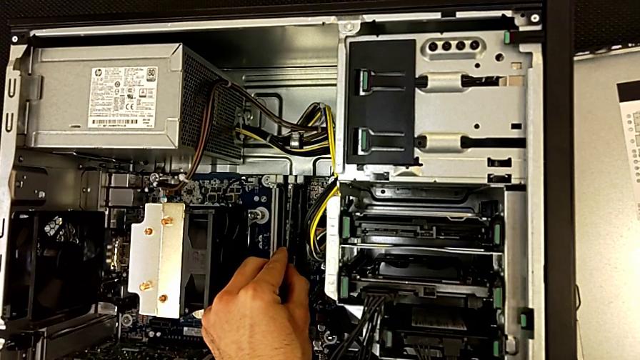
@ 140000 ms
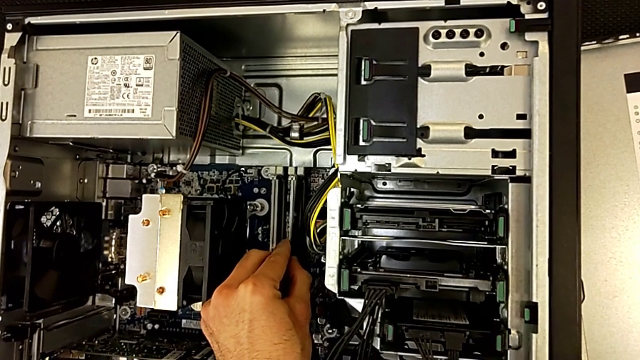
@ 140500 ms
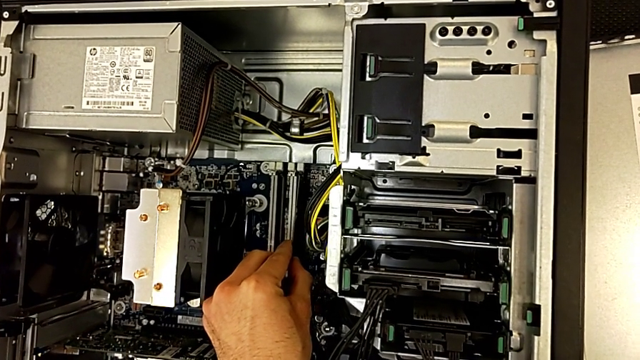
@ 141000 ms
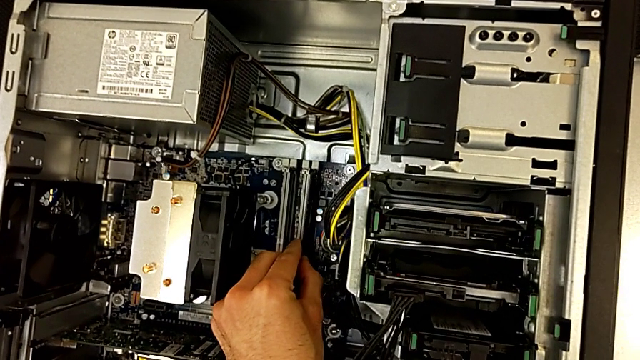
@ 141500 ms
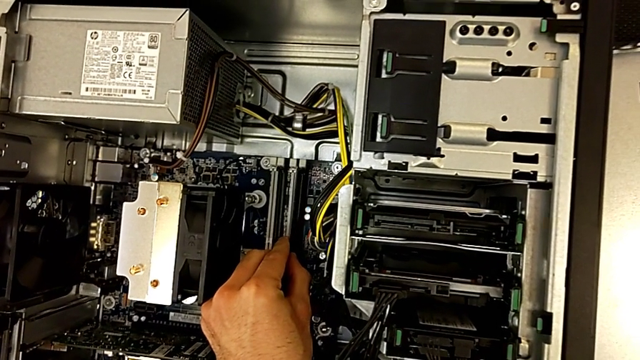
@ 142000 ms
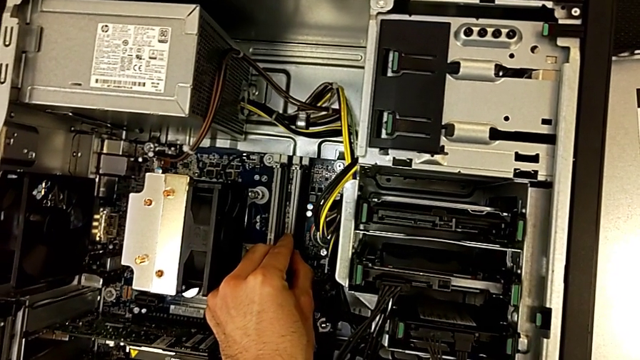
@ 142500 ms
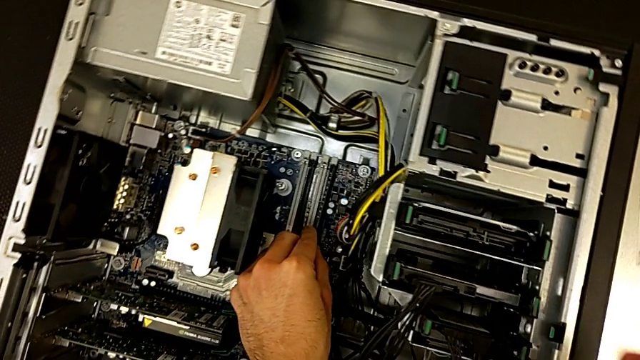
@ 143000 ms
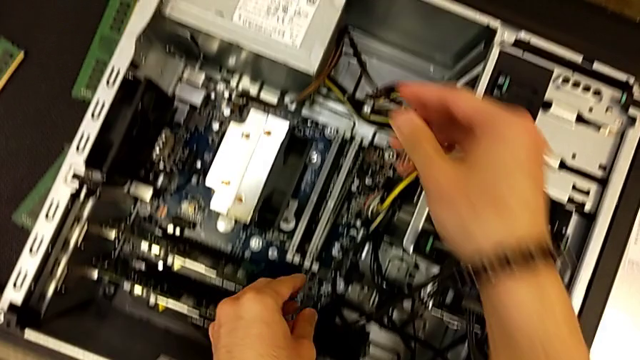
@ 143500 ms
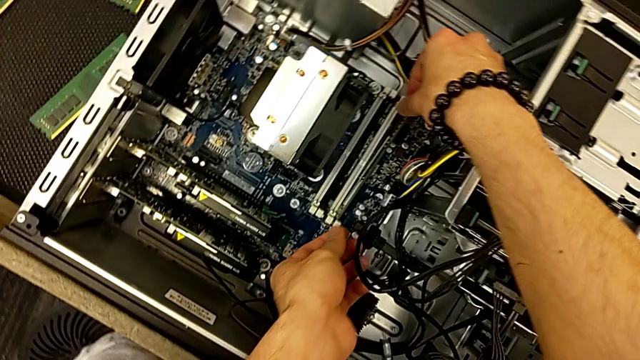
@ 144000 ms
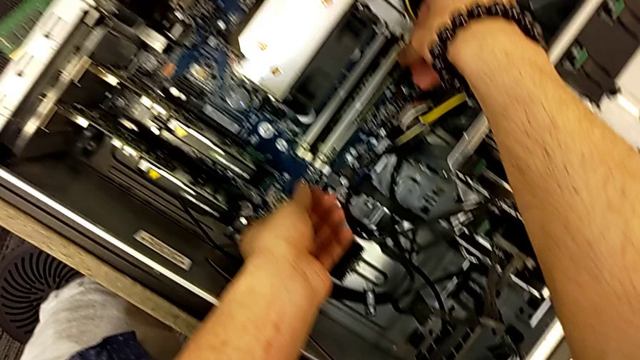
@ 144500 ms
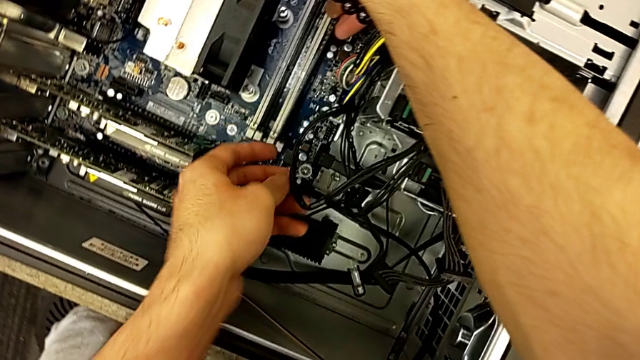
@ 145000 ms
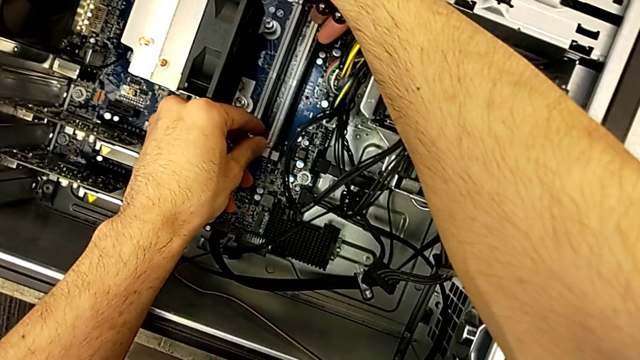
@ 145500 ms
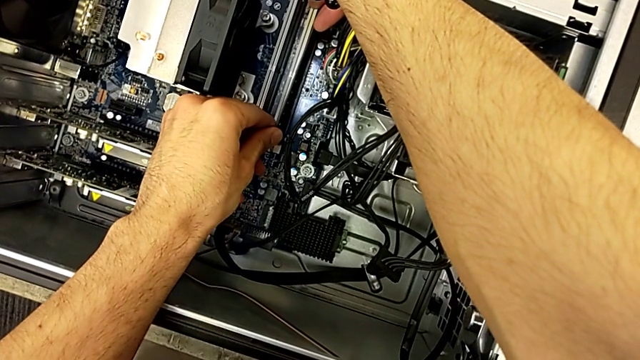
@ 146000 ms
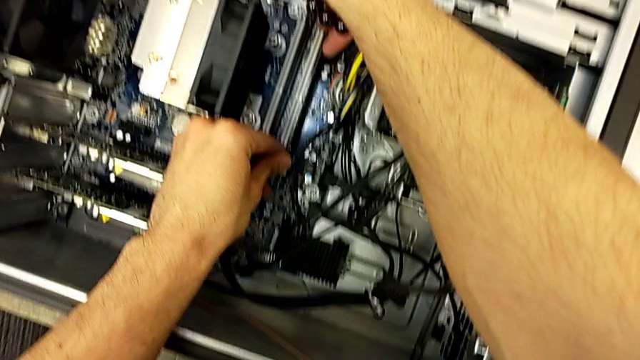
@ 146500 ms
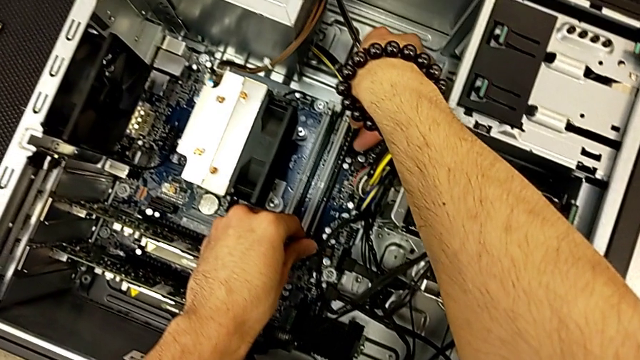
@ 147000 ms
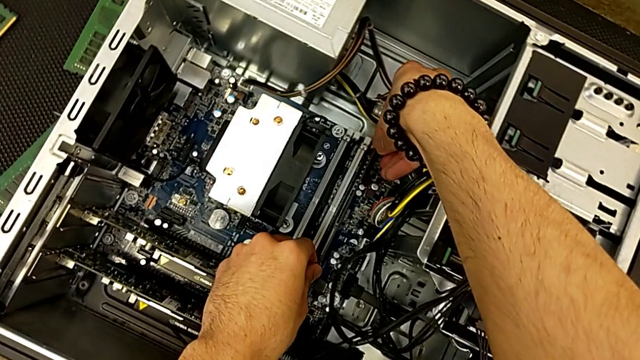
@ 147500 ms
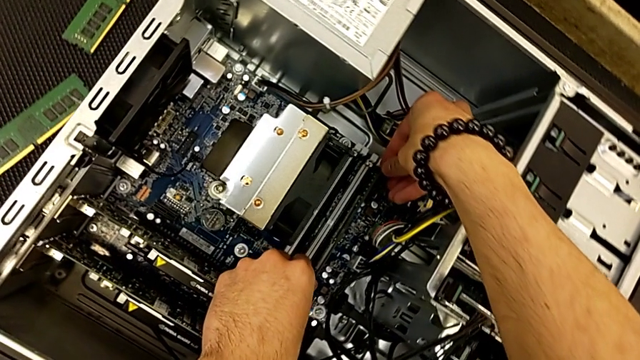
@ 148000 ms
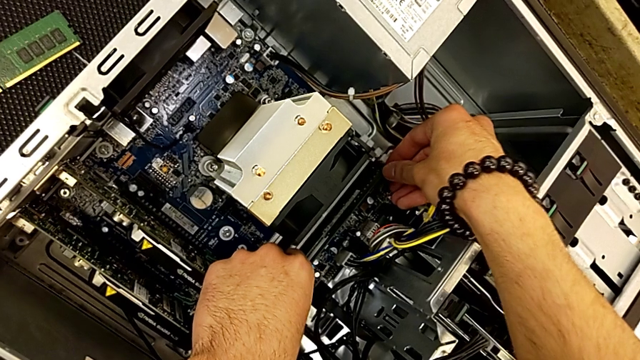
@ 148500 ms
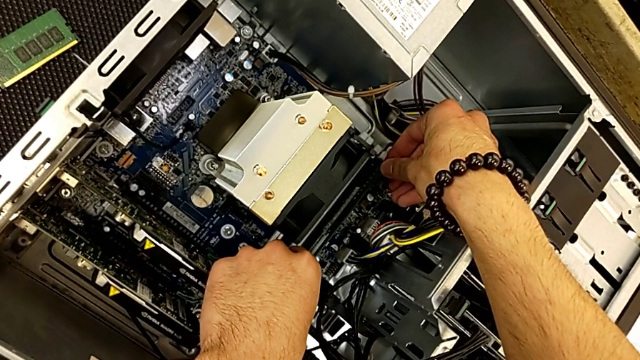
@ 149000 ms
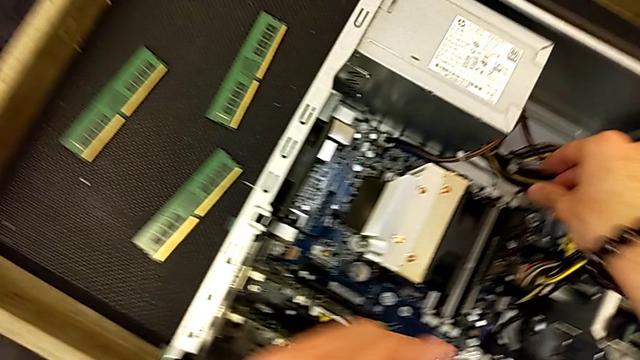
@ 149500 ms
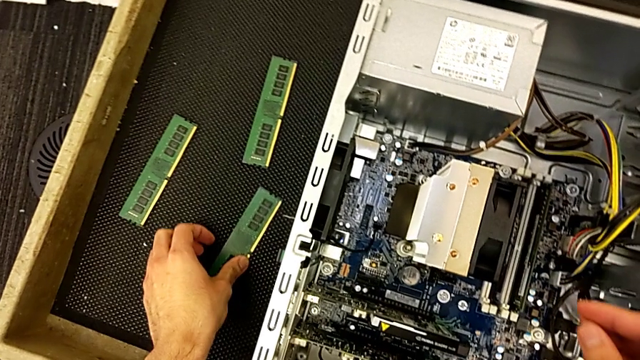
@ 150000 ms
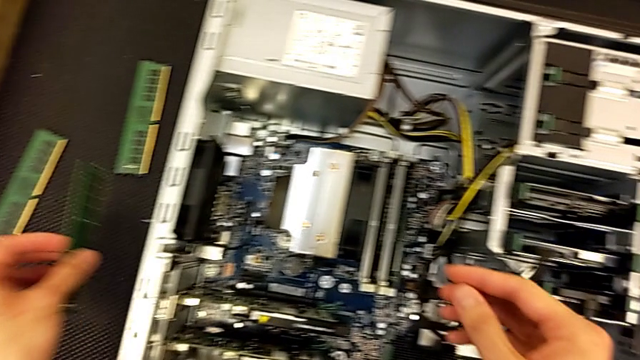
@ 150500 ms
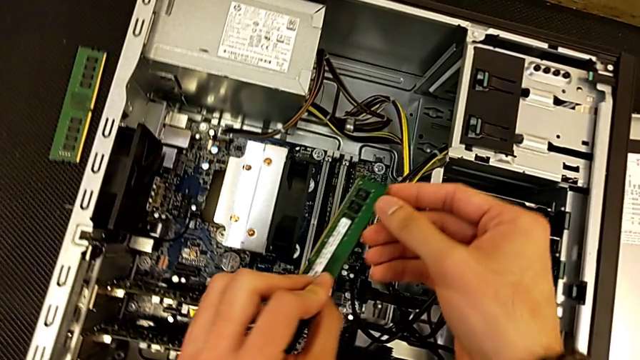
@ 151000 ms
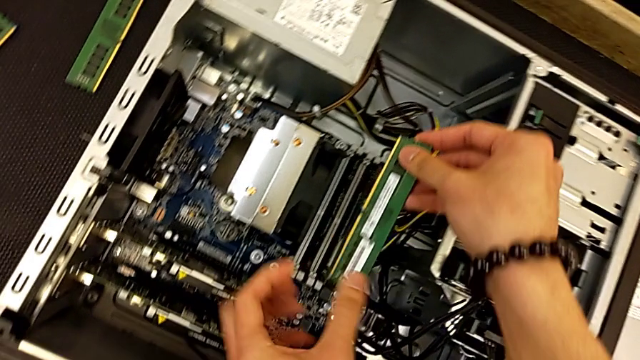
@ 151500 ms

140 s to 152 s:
The camera wearer is inserting the RAM tabs into the computer tower. They keep assembling the RAM, press the RAM tab and grab the RAM.

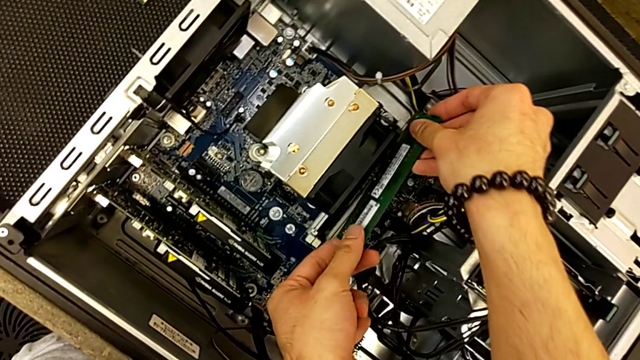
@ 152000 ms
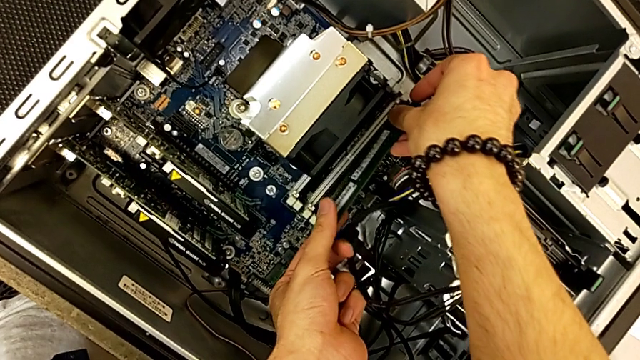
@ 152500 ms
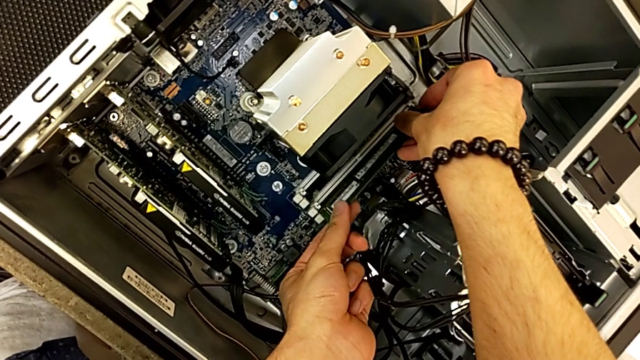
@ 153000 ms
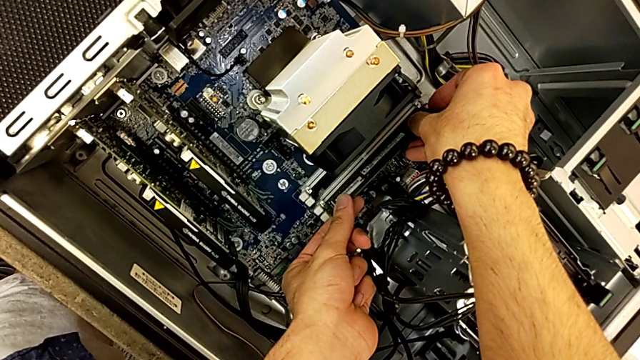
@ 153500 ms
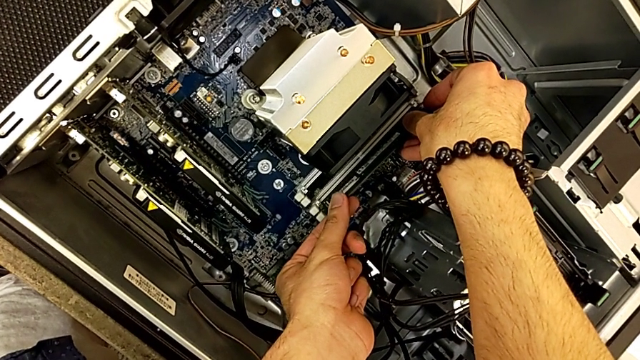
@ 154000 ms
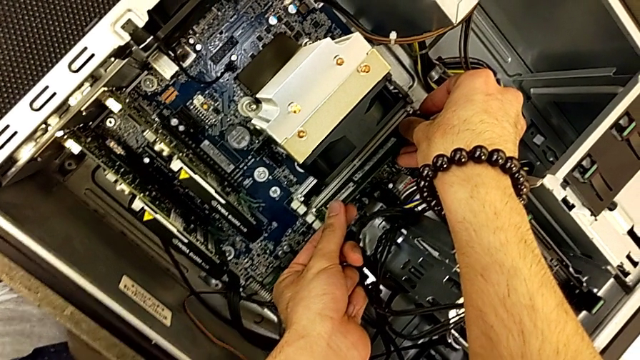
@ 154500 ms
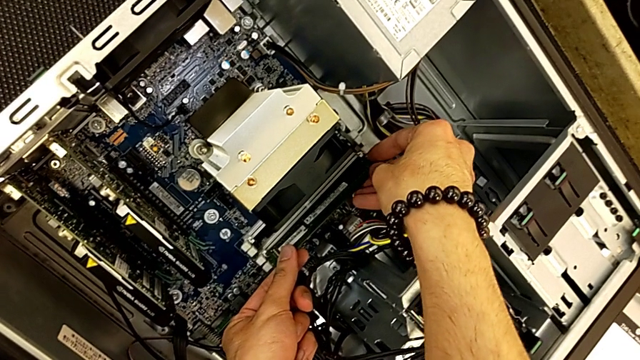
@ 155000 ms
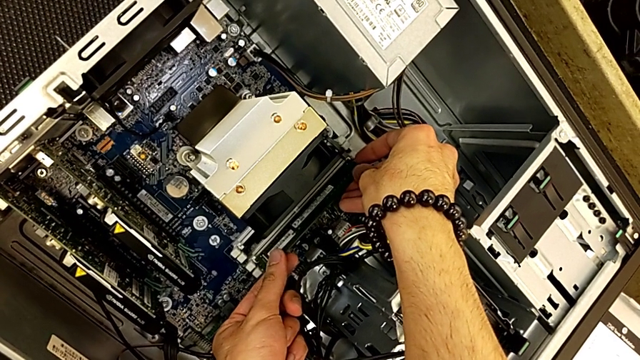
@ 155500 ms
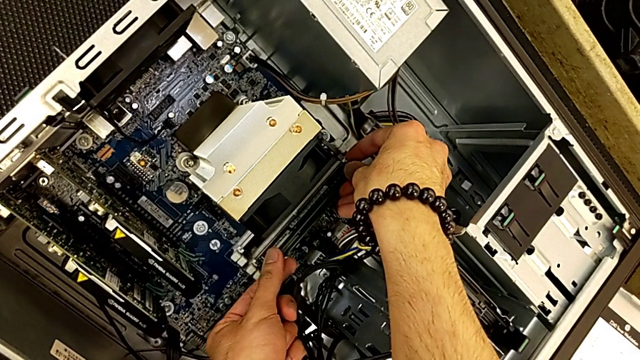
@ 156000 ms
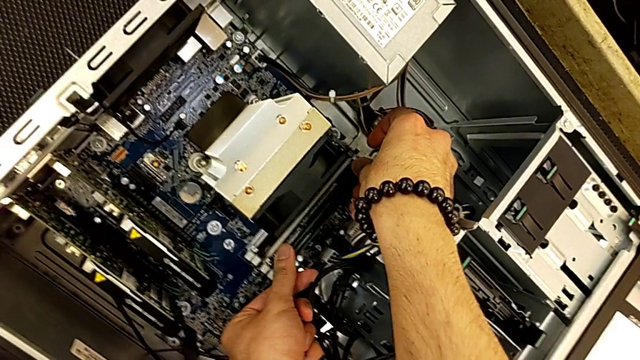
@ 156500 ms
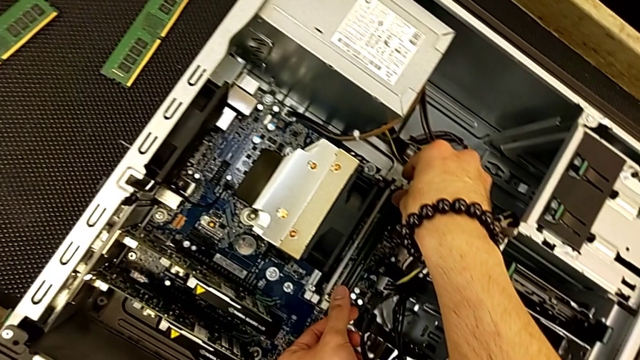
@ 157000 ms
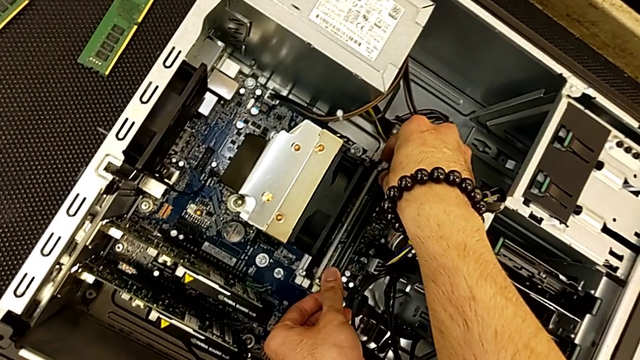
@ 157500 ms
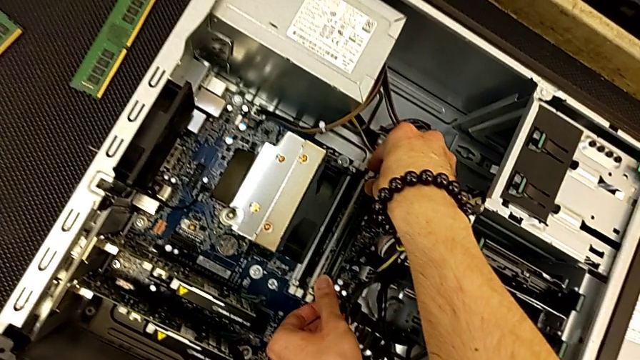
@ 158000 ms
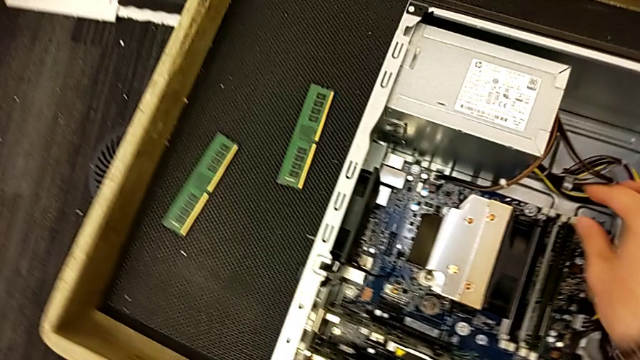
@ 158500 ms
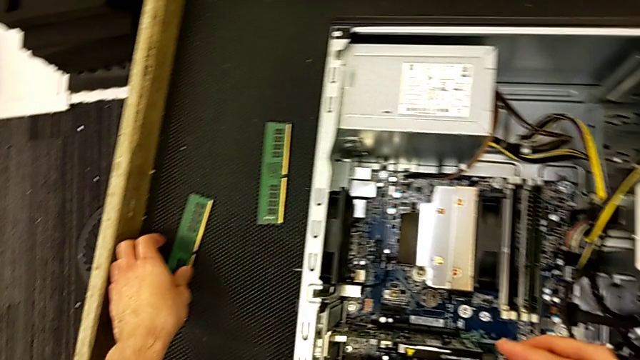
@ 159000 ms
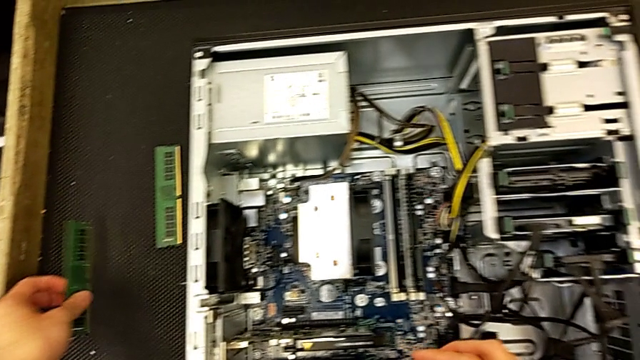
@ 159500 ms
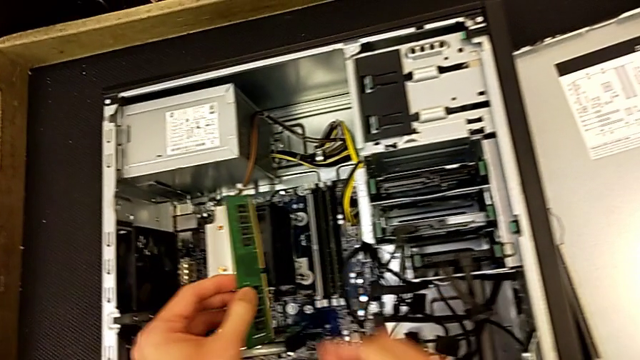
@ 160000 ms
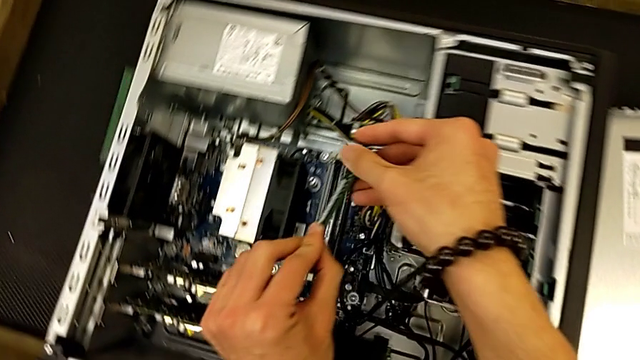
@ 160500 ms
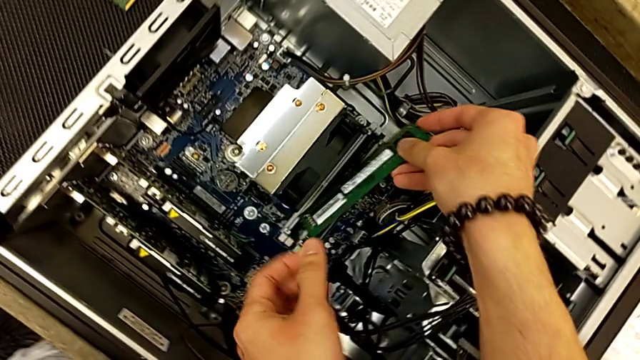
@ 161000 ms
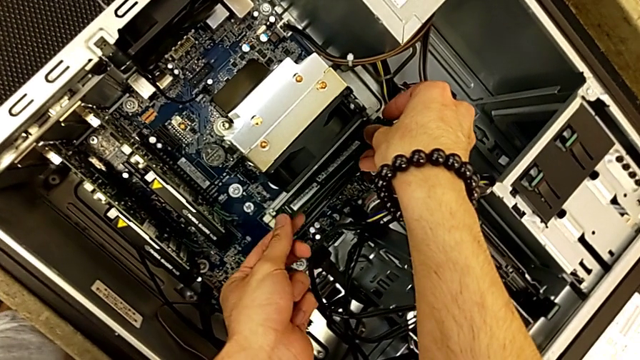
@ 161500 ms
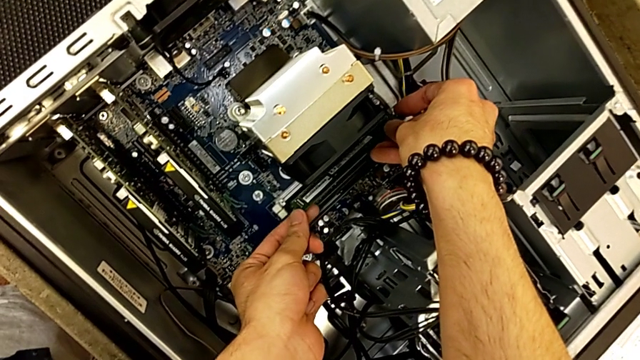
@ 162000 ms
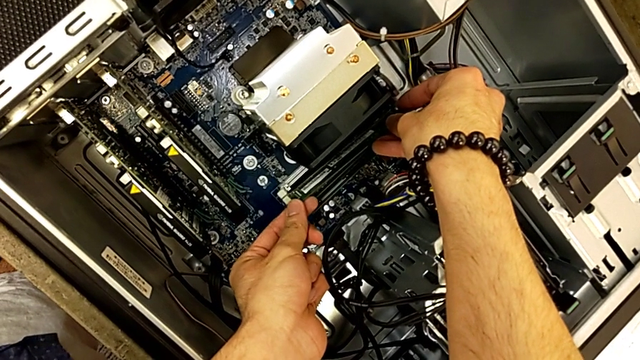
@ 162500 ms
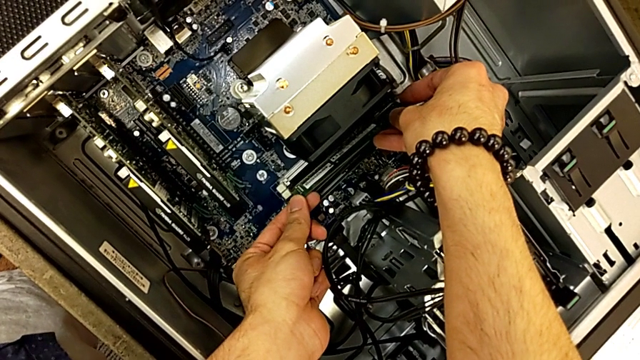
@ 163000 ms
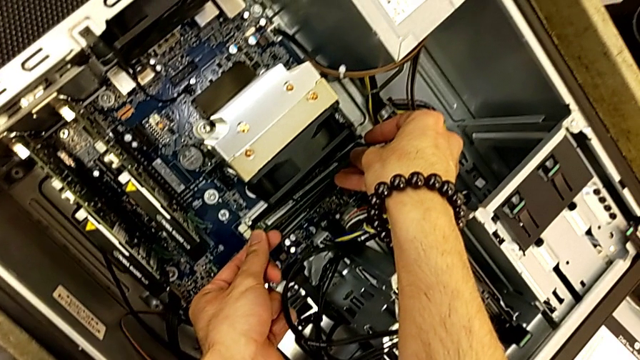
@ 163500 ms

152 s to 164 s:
The camera wearer is inserting the RAM tabs into the computer tower. They assemble the RAM, press the RAM tab and begin to assemble the RAM.
